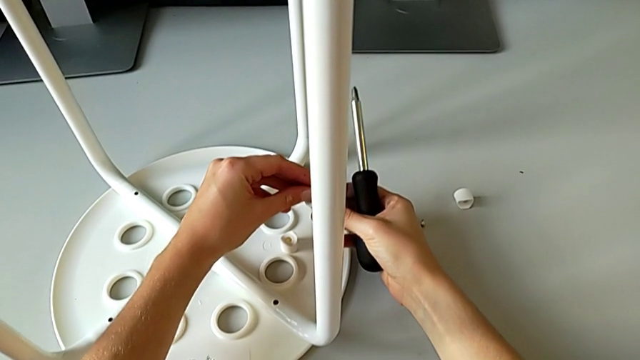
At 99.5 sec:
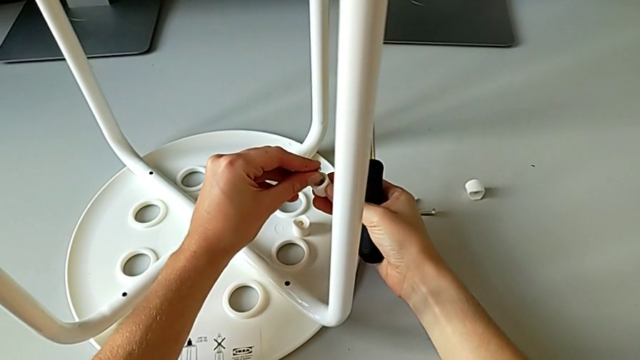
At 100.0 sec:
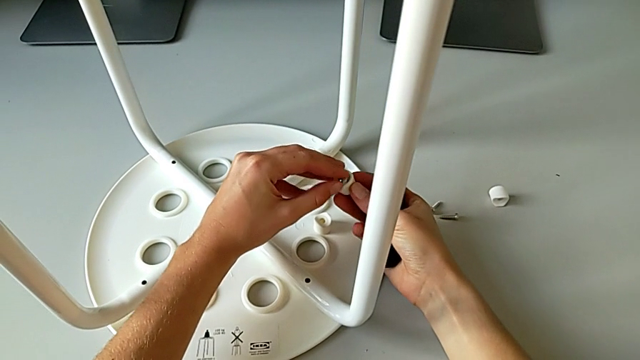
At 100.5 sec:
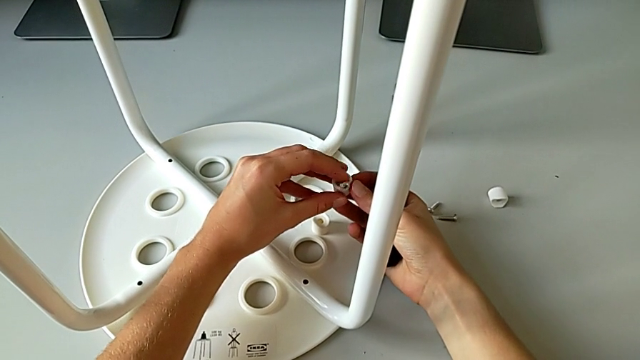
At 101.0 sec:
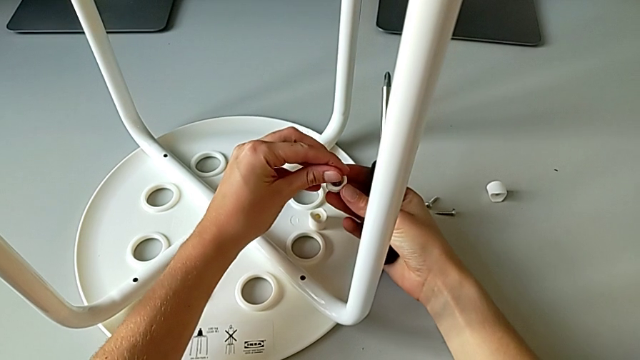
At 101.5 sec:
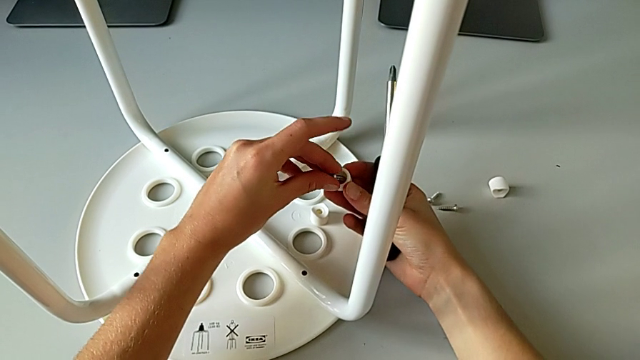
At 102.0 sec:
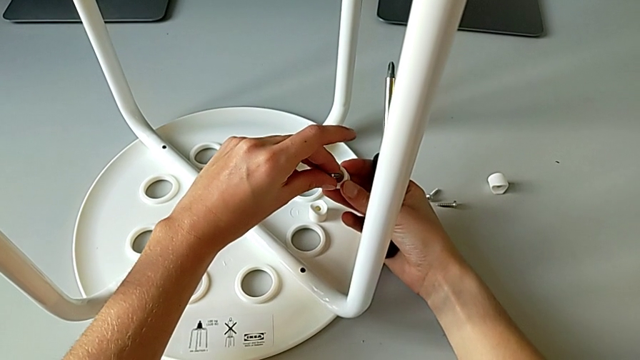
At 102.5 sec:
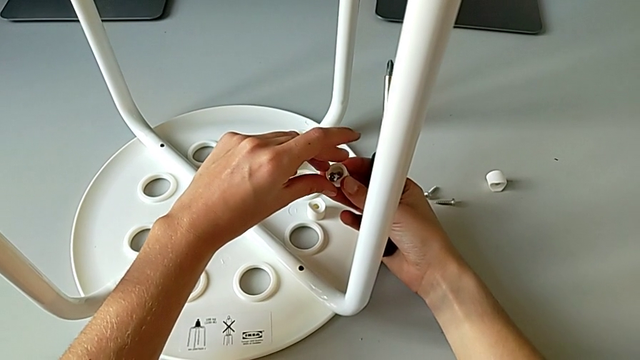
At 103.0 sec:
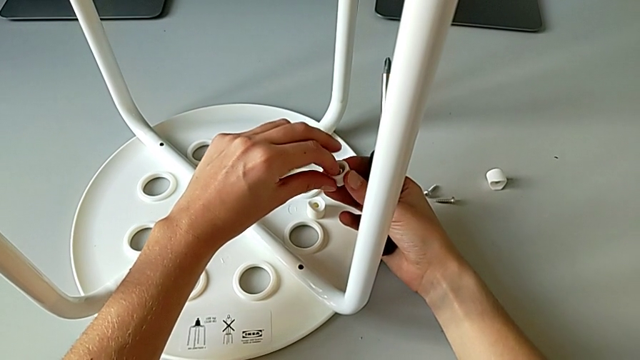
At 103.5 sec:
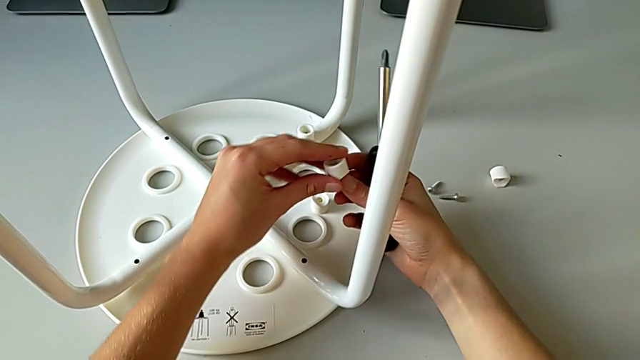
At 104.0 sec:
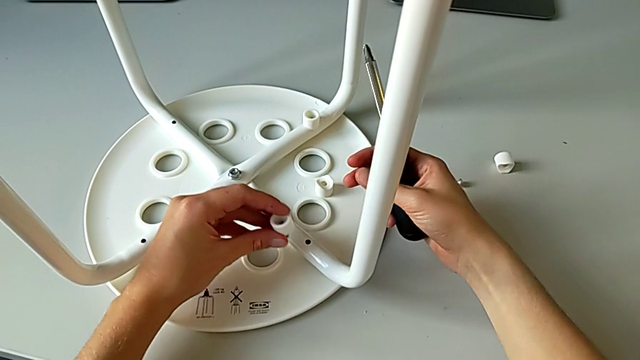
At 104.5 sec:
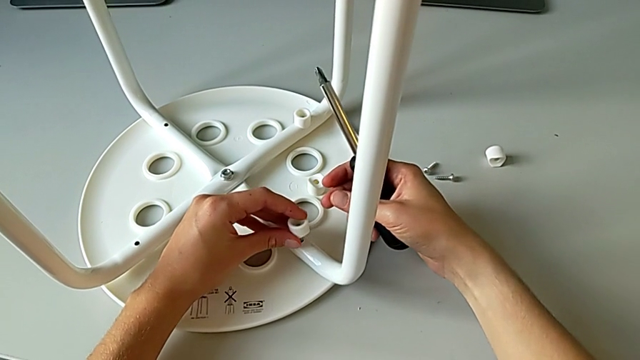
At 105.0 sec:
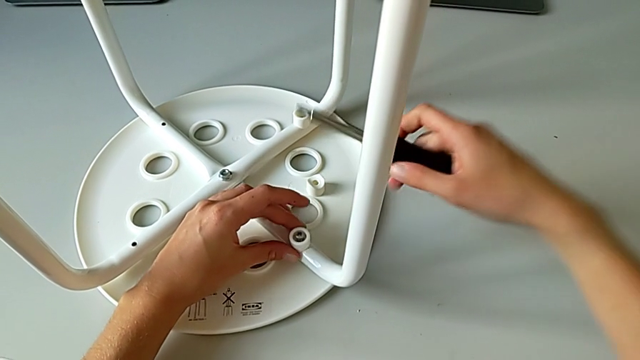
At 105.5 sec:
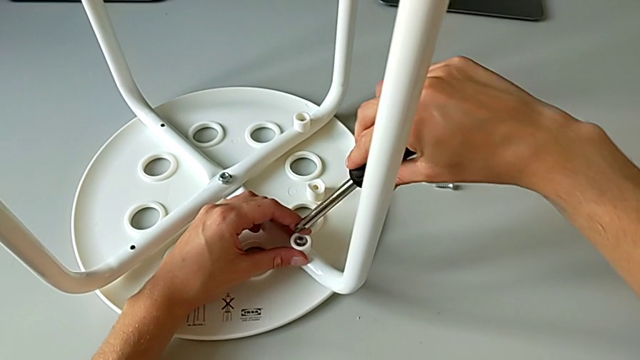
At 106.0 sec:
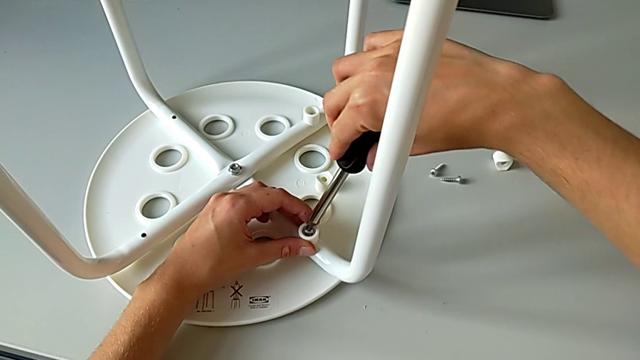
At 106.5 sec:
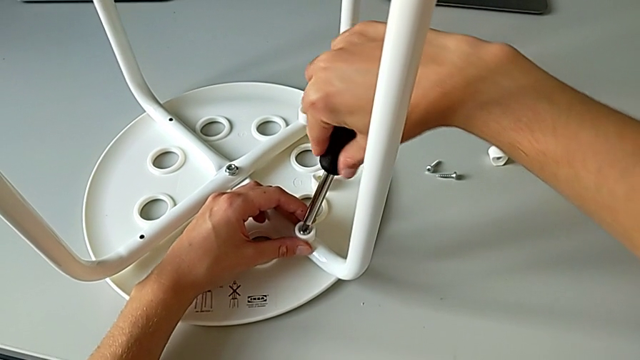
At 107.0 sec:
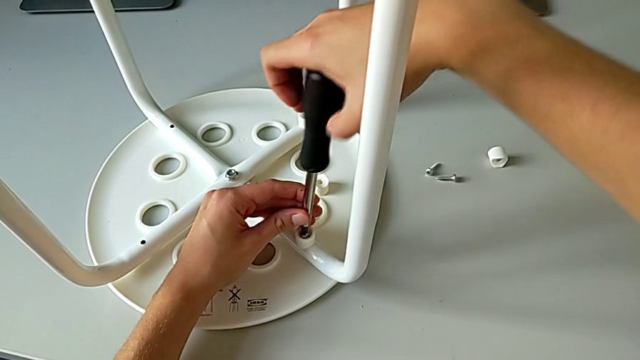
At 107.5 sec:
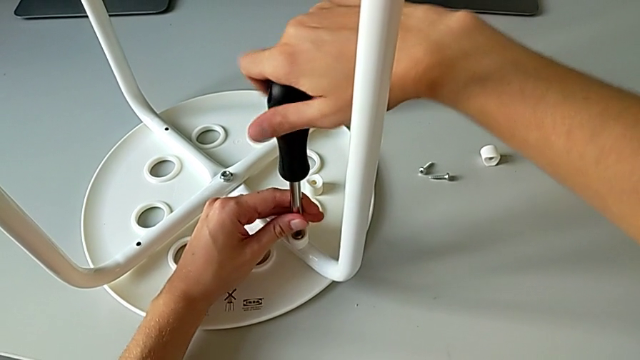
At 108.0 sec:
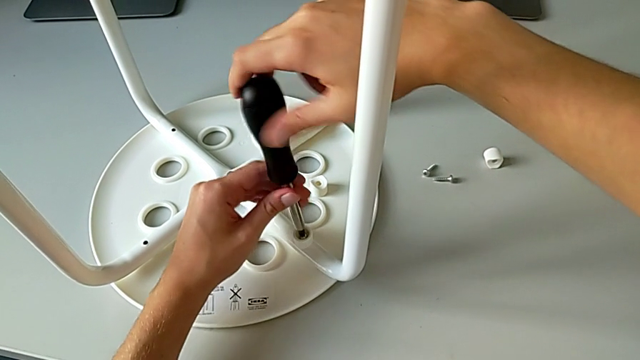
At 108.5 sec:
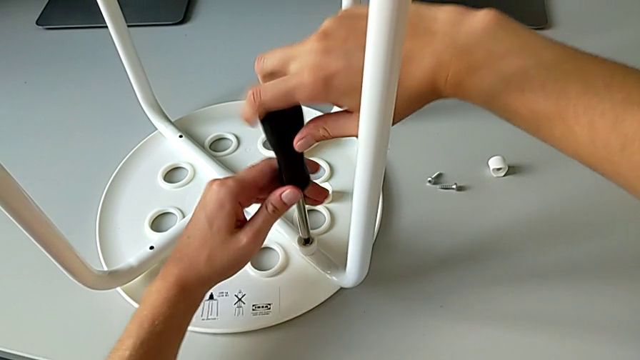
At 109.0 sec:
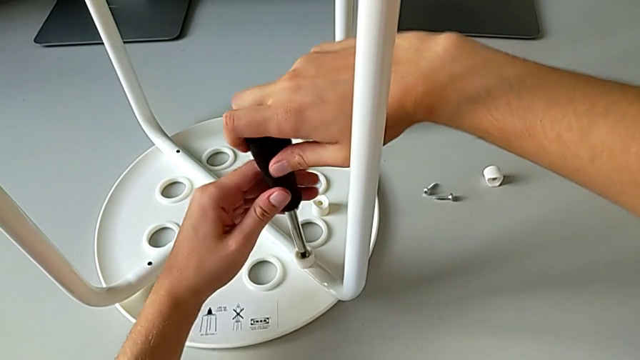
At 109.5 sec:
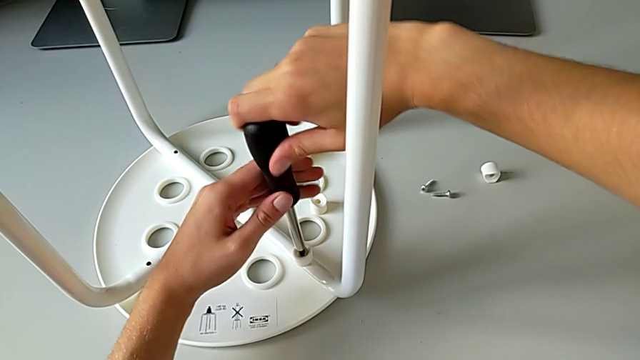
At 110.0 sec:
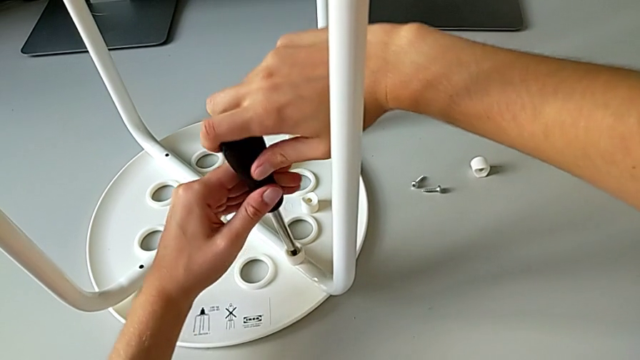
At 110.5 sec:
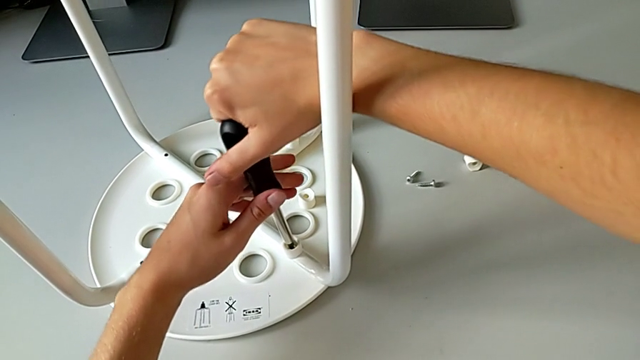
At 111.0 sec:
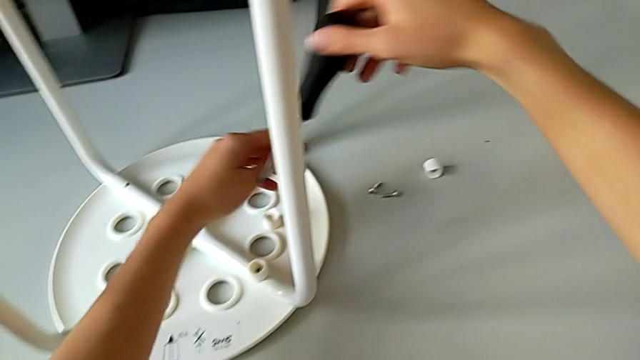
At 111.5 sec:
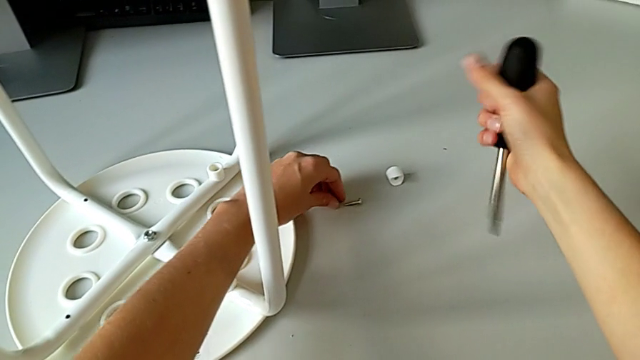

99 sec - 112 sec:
The camera wearer is assembling the seat with the legs. They keep inserting the screw, insert it, insert the screwdriver, screw the screw, withdraw the screwdriver and grab the screw.

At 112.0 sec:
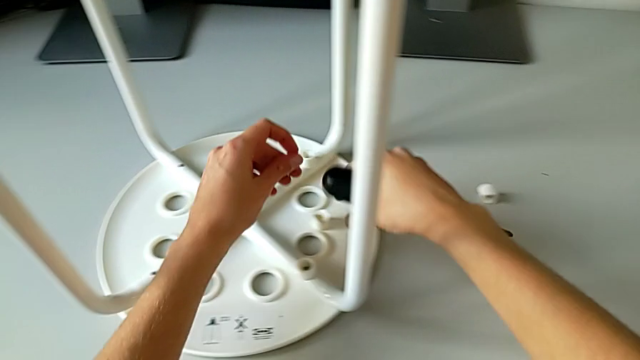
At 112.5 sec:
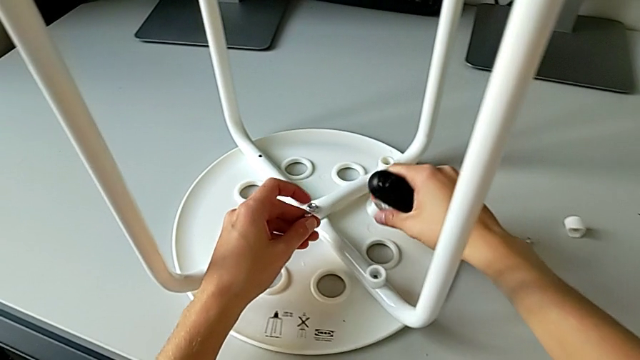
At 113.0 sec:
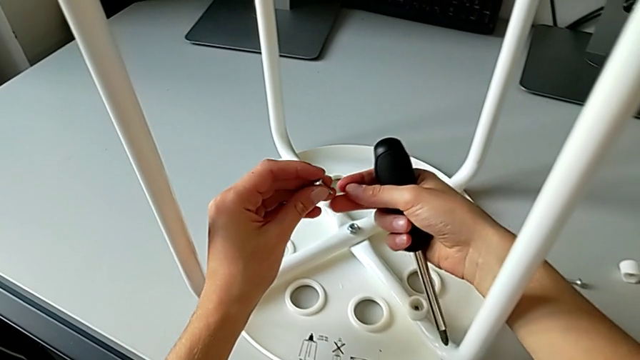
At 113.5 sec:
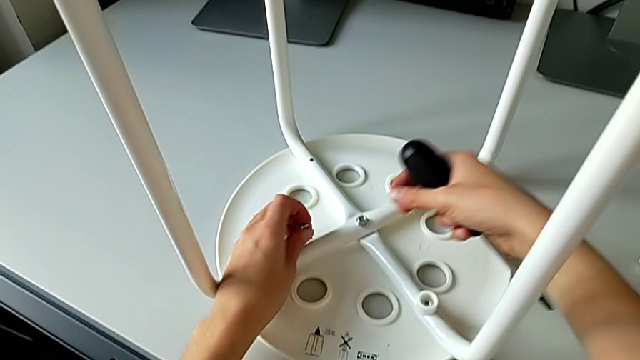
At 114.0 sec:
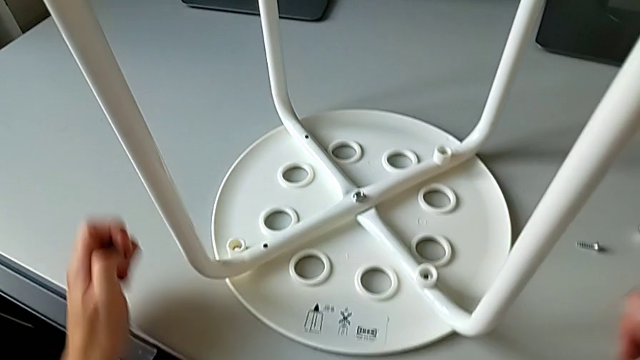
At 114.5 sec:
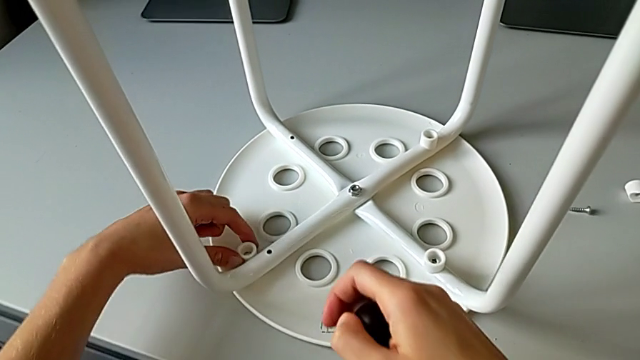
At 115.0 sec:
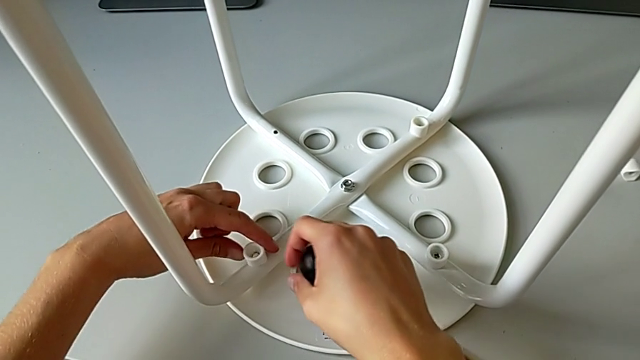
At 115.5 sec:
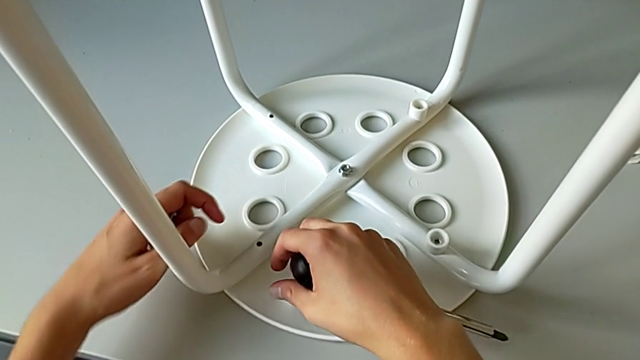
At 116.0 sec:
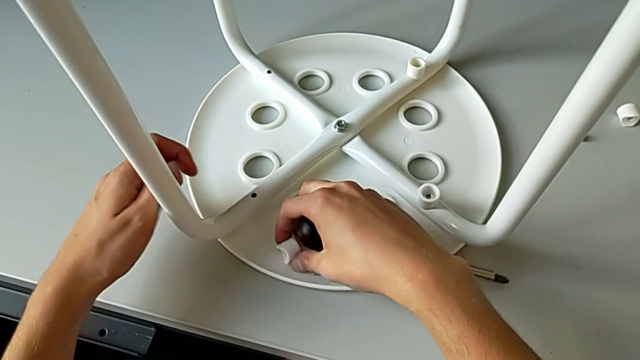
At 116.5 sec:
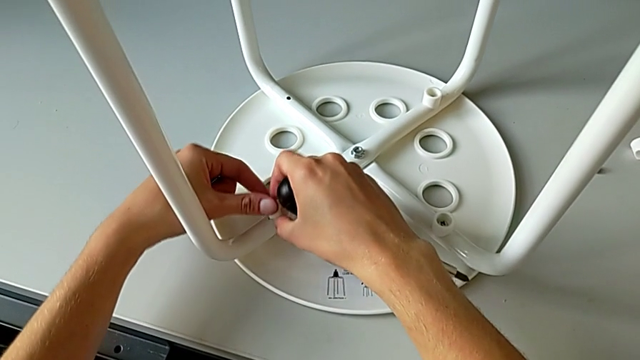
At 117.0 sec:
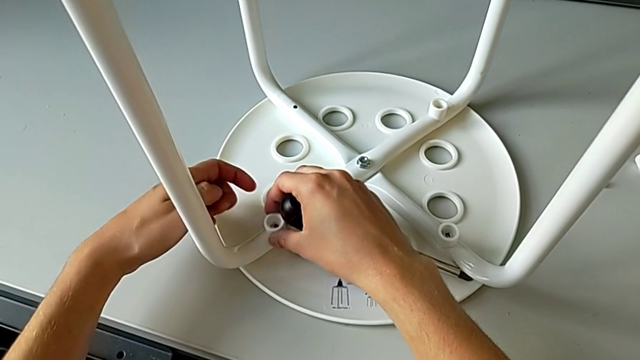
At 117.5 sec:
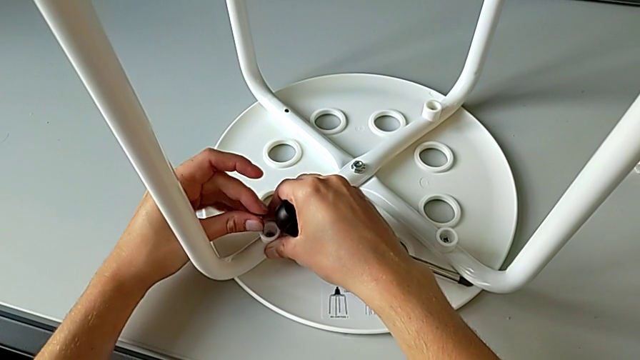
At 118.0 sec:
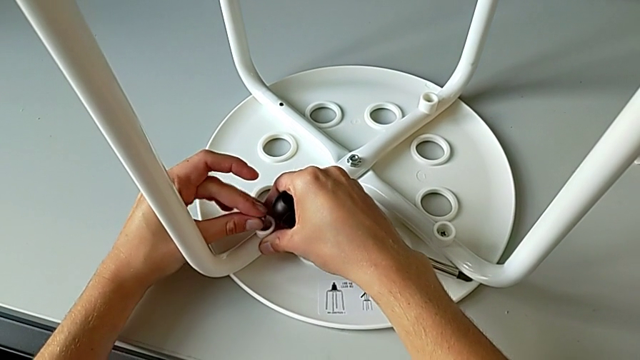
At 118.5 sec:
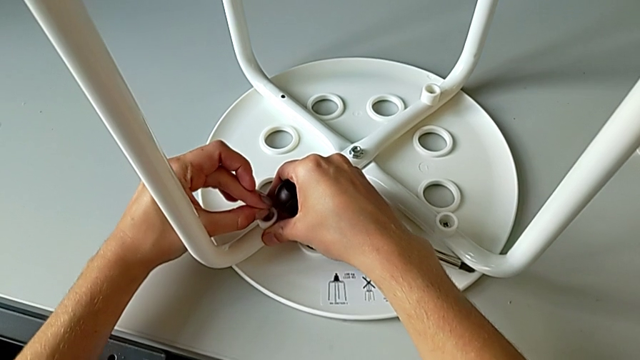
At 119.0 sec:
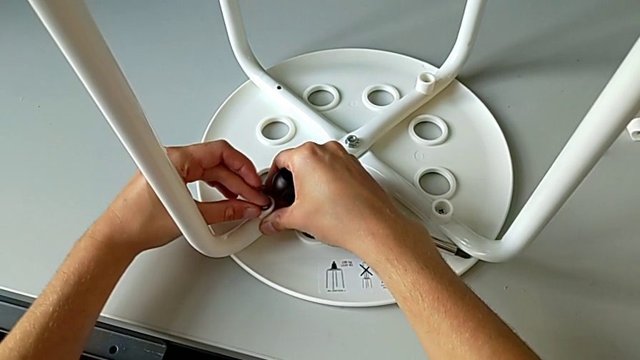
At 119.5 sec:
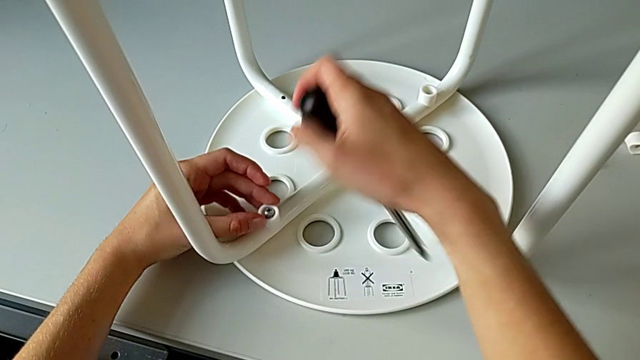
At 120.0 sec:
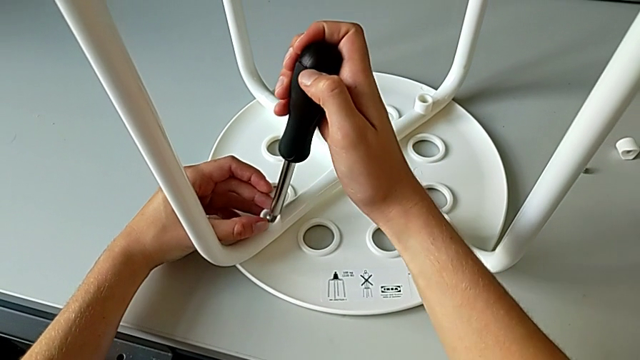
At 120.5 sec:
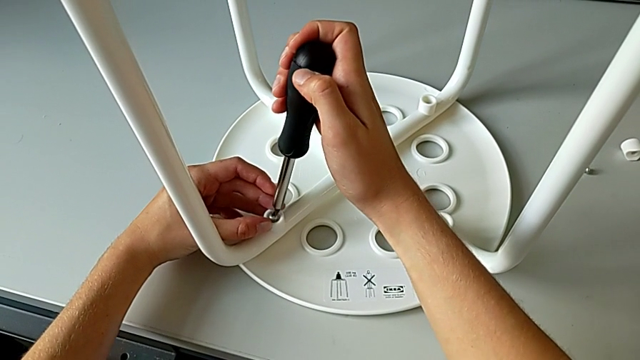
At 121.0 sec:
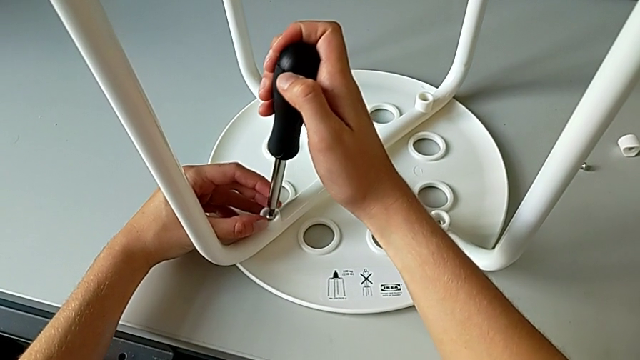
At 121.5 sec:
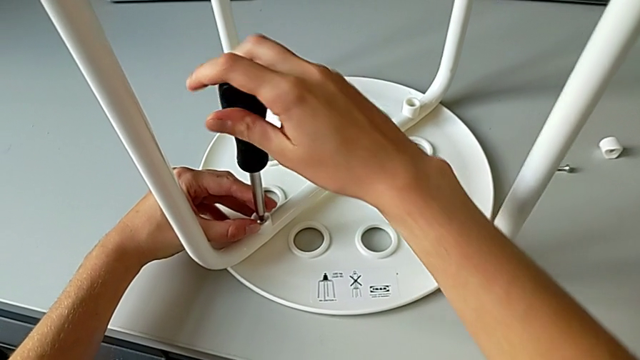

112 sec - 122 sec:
The camera wearer is assembling the seat with the legs. They grab the washer, wrongly drop it, lift it, wrongly drop it, grab it, align it, insert the screw and insert the screwdriver.
